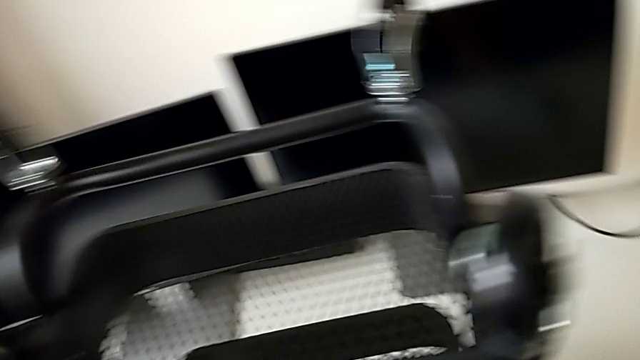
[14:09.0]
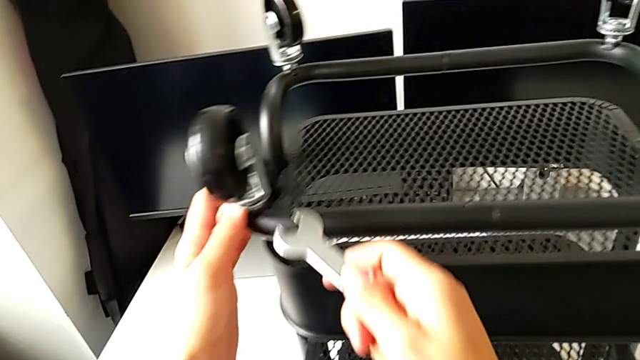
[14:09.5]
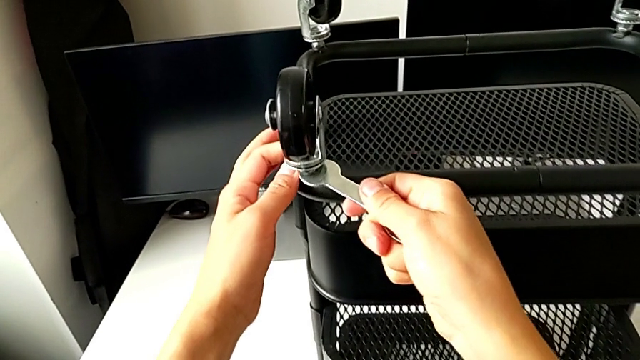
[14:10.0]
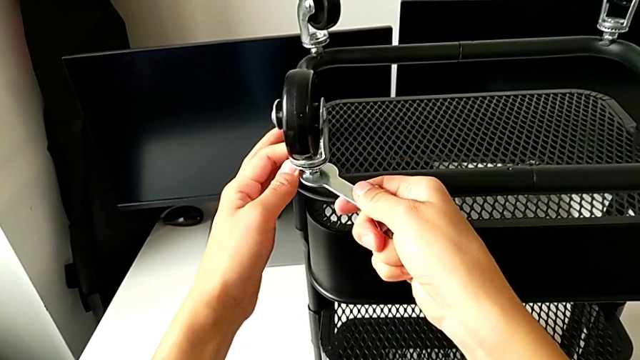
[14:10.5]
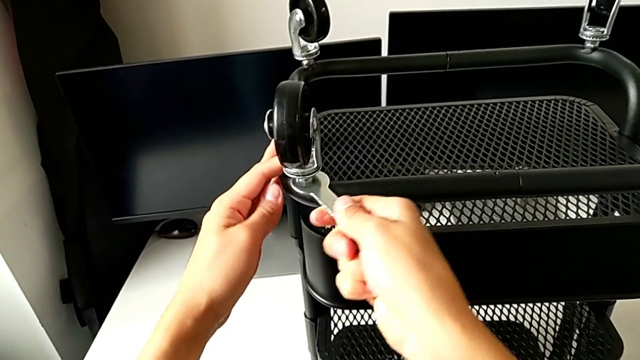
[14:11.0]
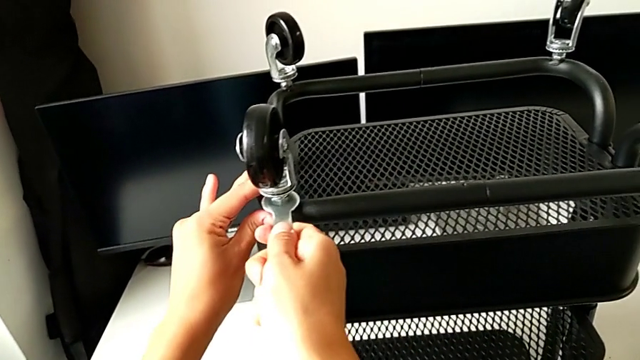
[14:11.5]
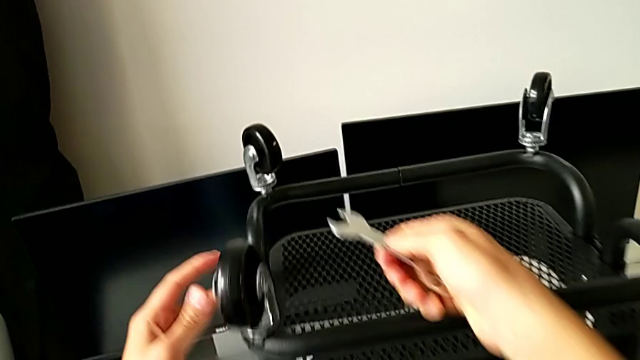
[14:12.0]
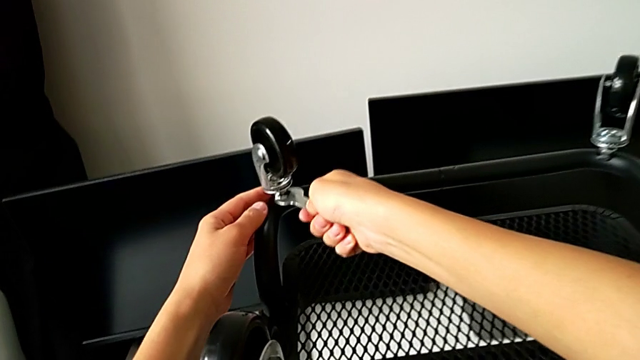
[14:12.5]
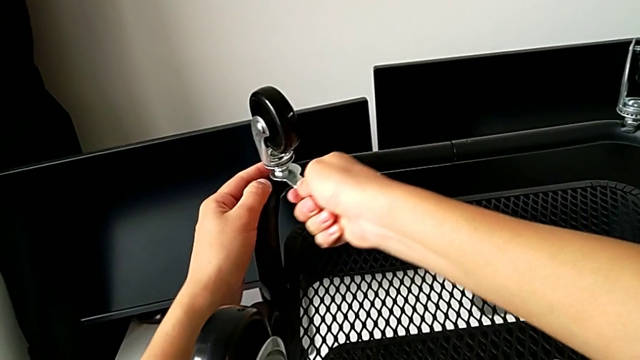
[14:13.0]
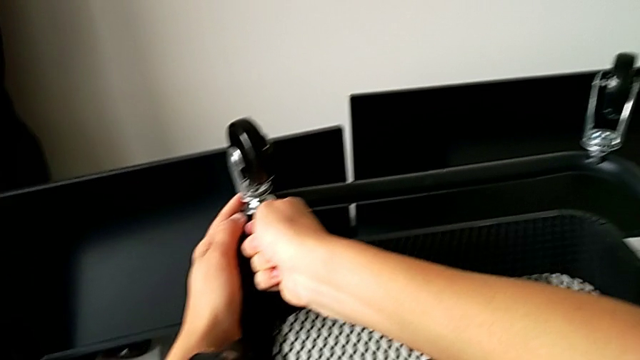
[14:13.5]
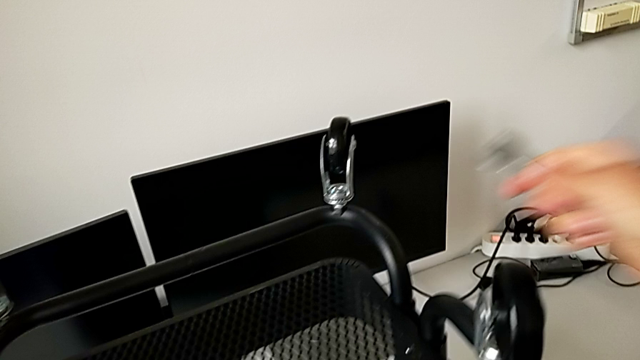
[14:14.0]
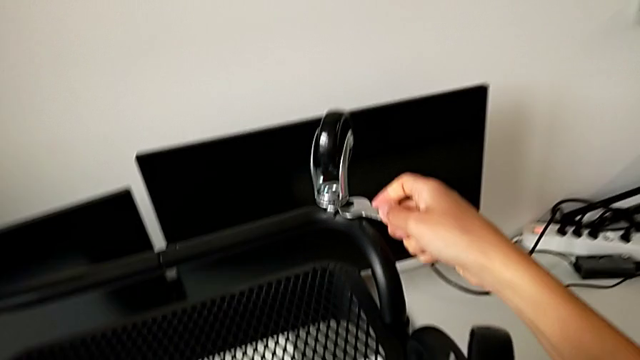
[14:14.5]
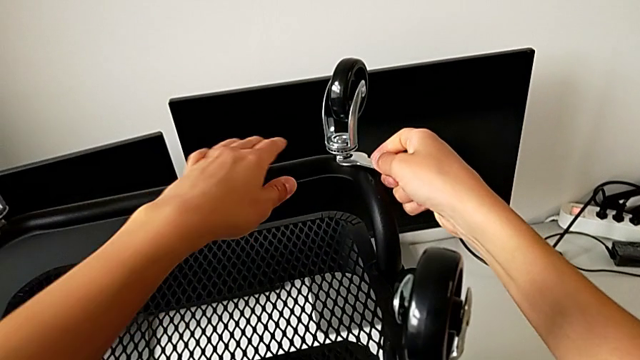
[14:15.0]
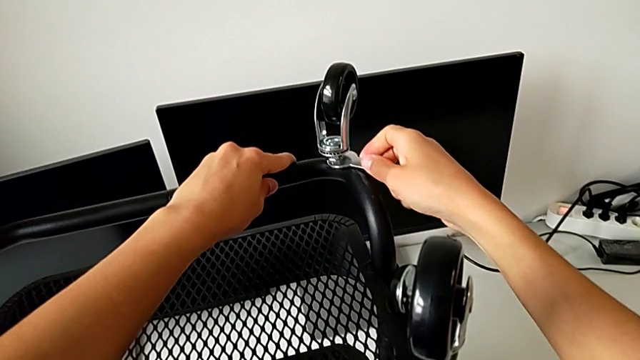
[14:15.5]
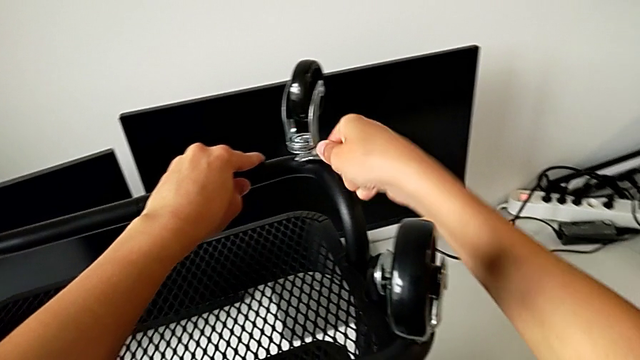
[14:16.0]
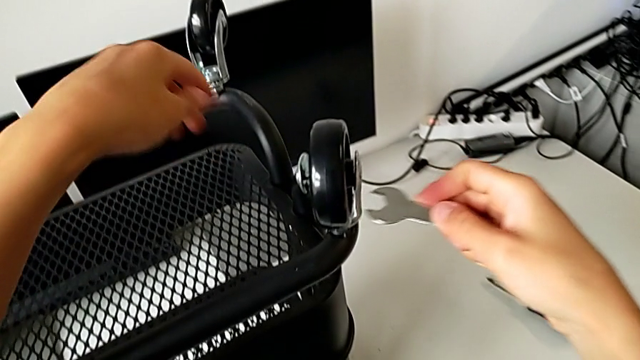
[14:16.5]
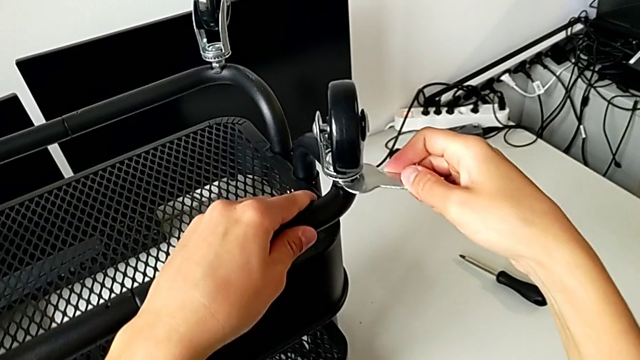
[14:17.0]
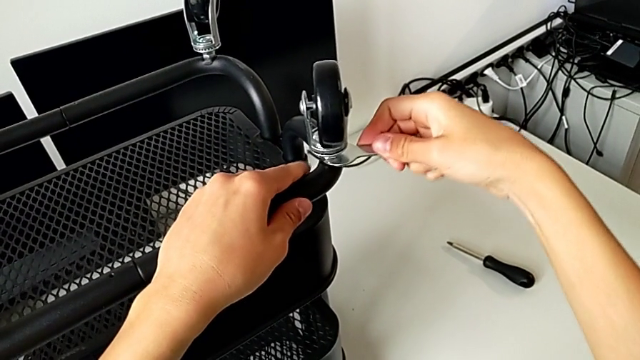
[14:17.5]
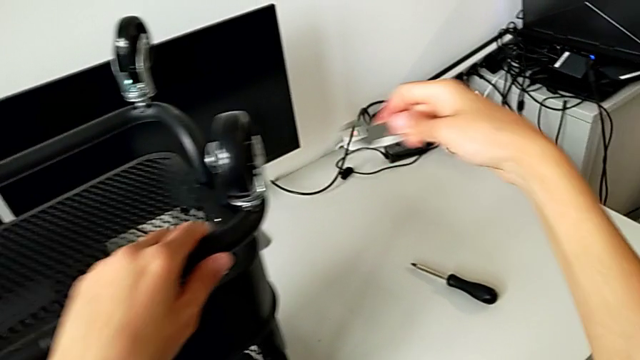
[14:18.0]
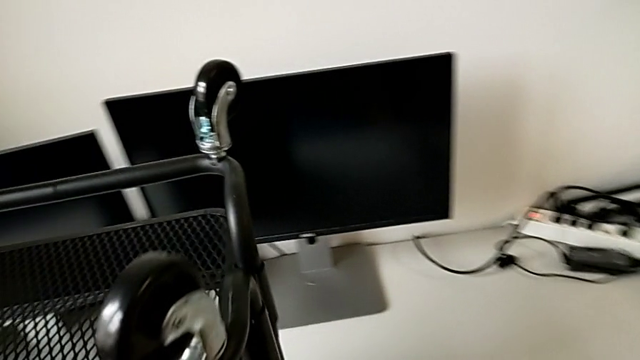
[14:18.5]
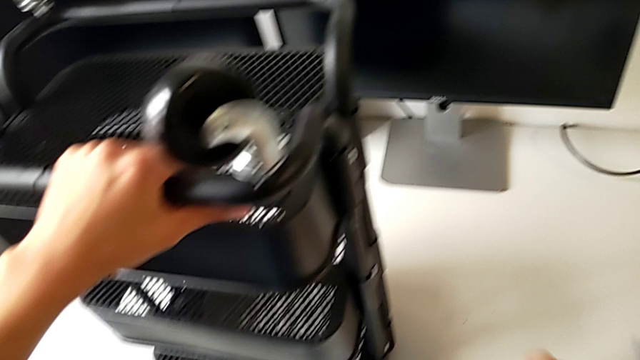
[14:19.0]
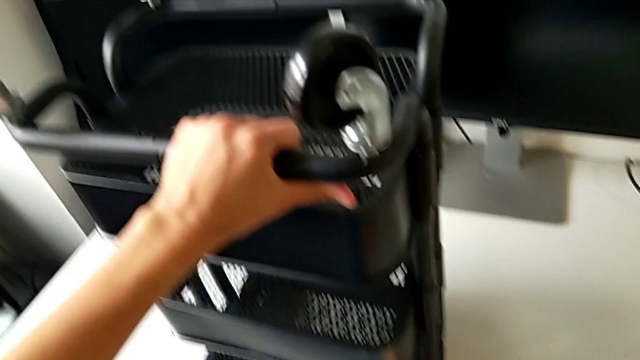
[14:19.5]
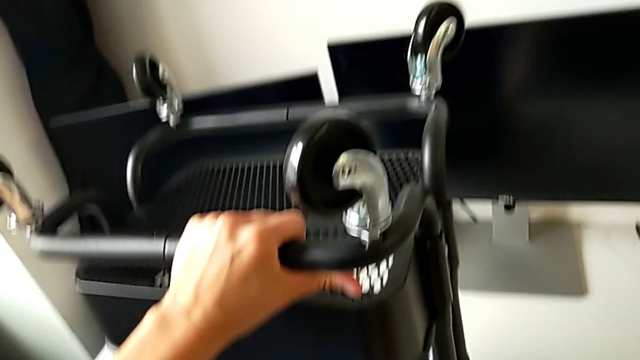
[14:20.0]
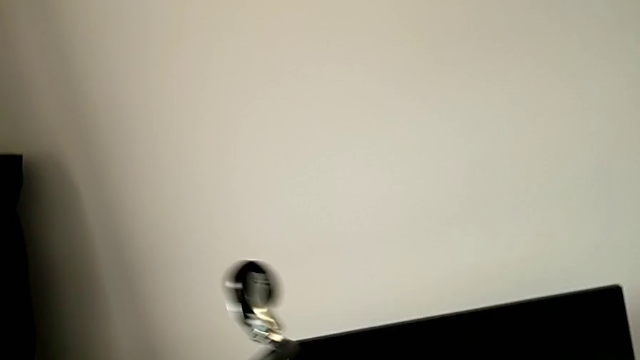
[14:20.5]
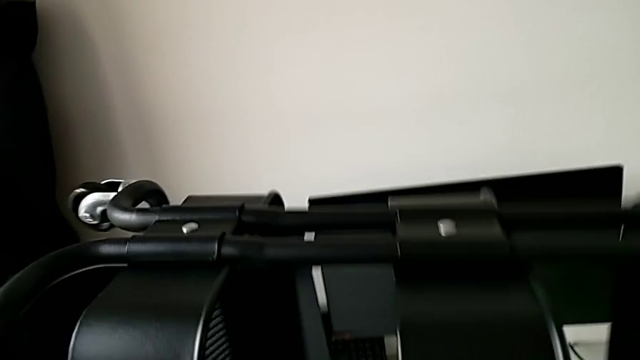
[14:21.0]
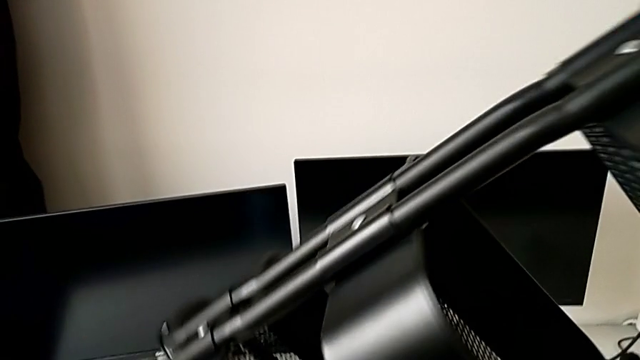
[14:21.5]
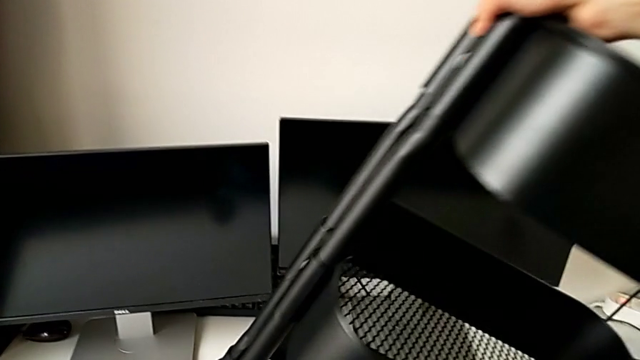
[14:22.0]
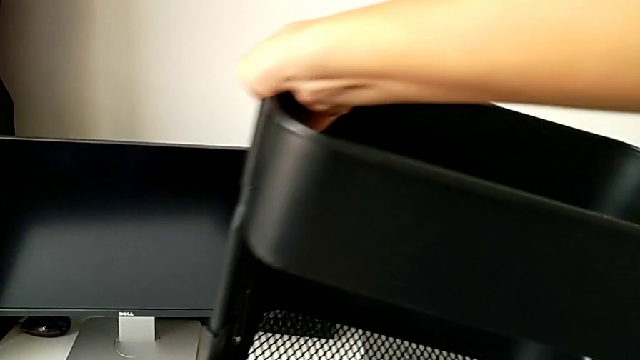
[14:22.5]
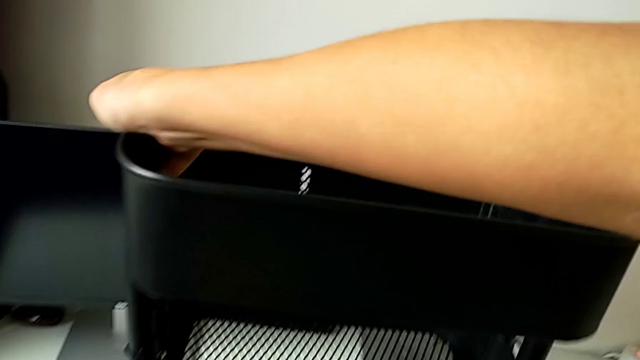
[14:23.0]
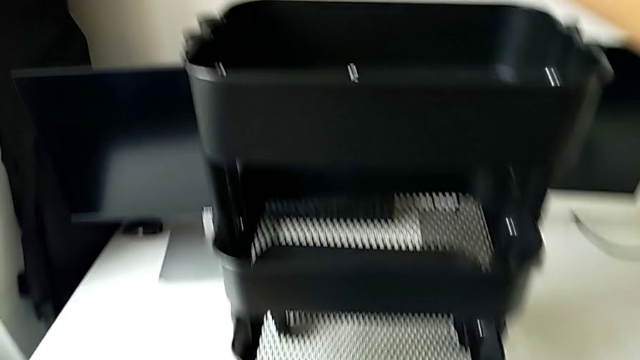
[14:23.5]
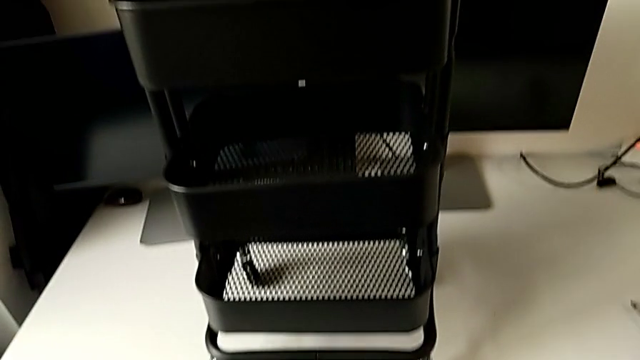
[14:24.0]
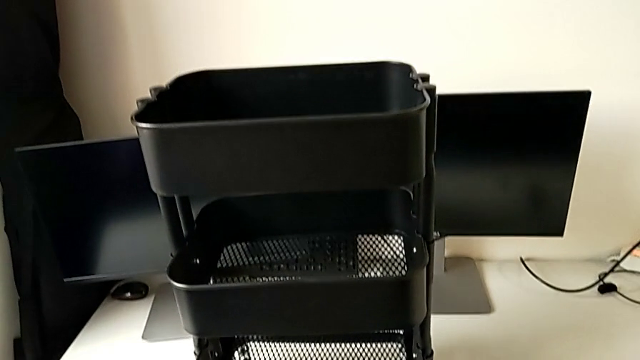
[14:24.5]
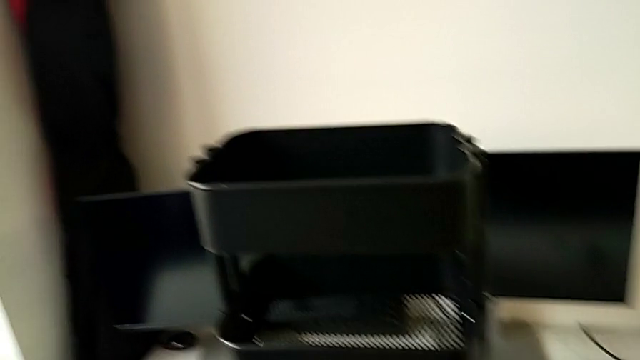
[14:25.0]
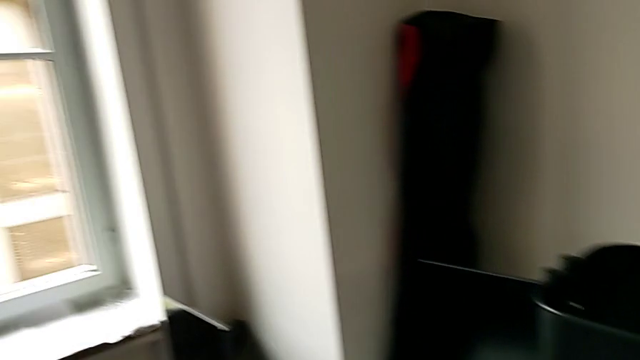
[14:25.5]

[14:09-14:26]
The camera wearer resets the wheels.
